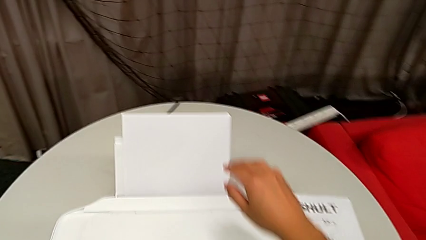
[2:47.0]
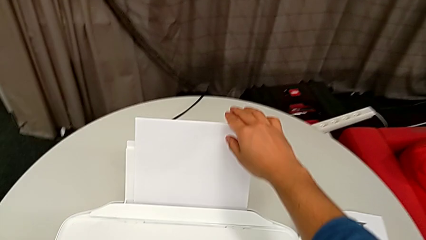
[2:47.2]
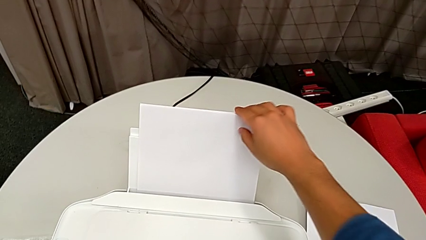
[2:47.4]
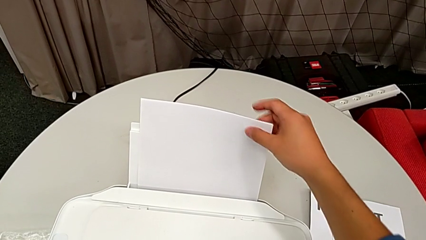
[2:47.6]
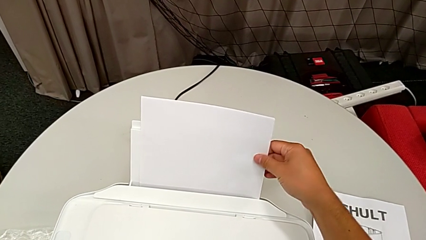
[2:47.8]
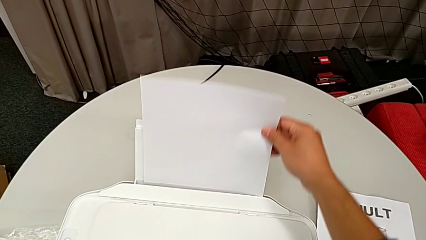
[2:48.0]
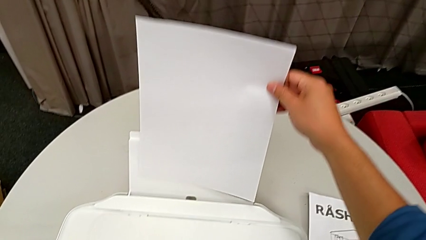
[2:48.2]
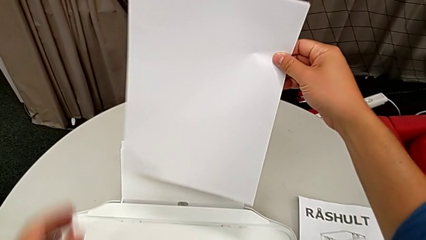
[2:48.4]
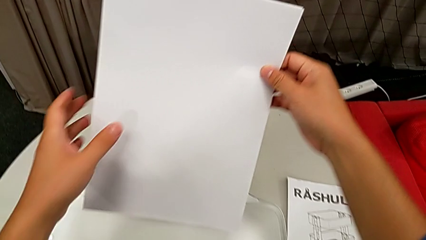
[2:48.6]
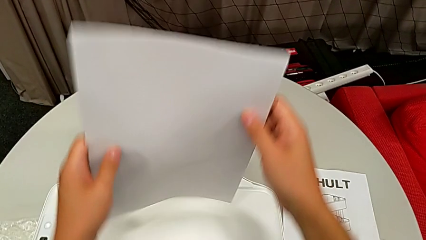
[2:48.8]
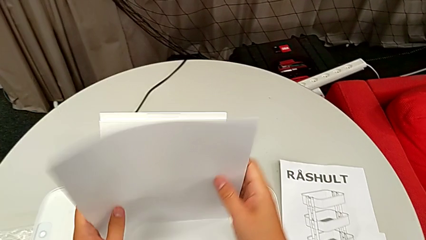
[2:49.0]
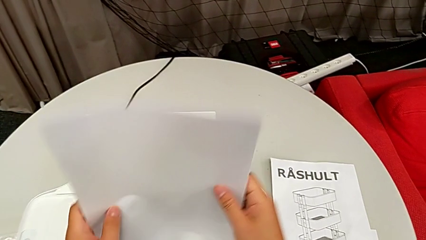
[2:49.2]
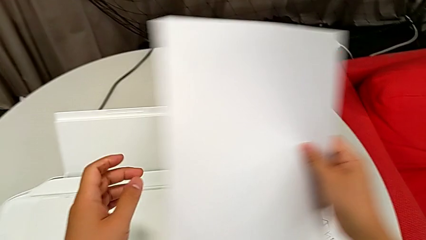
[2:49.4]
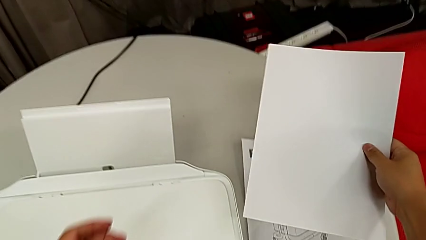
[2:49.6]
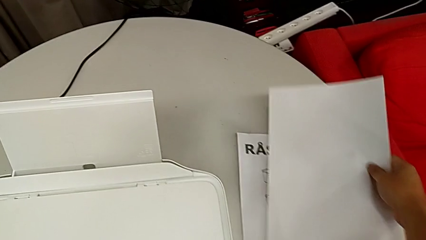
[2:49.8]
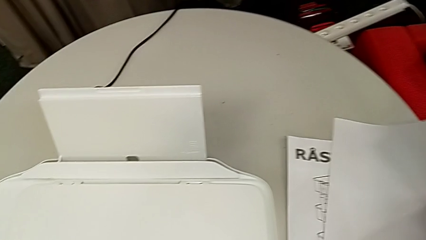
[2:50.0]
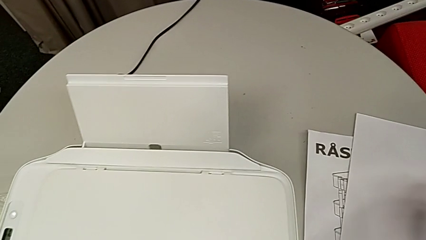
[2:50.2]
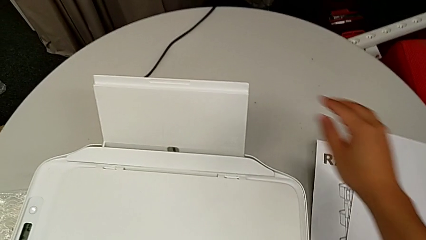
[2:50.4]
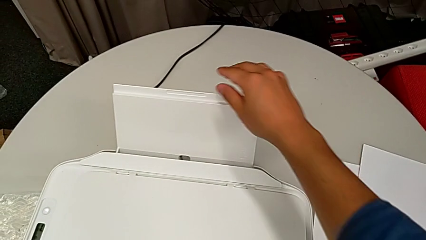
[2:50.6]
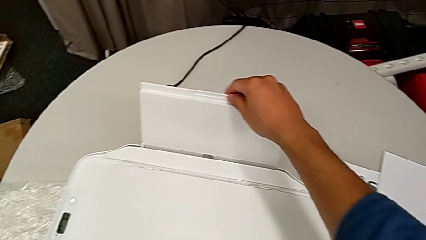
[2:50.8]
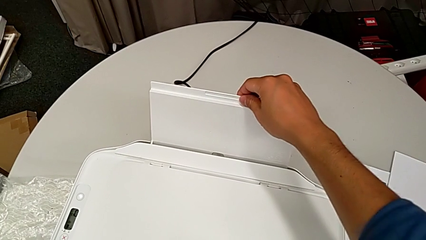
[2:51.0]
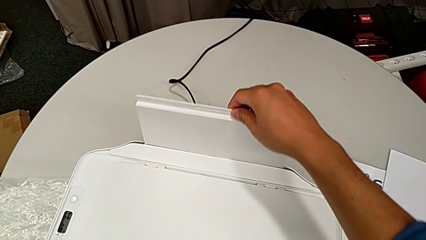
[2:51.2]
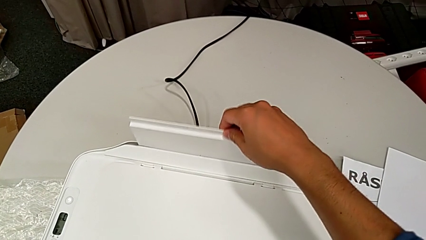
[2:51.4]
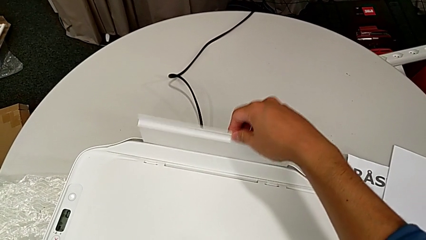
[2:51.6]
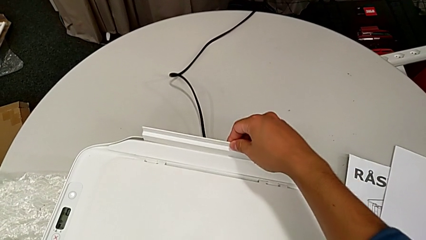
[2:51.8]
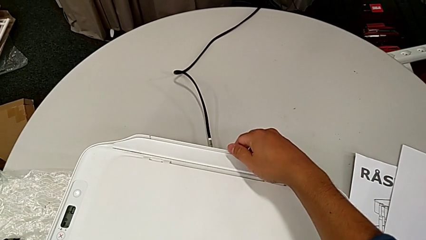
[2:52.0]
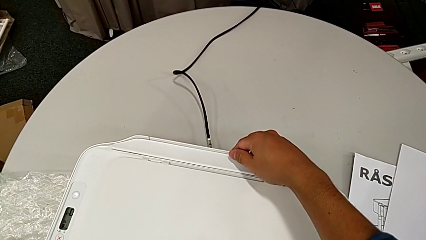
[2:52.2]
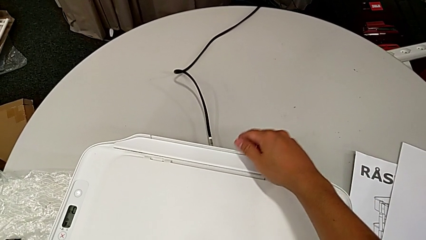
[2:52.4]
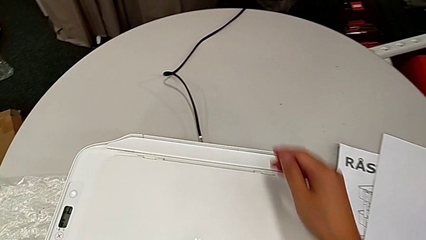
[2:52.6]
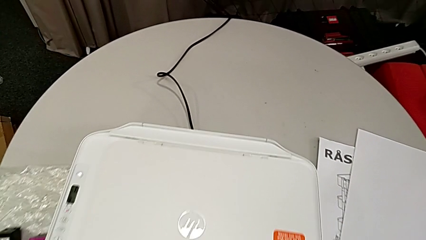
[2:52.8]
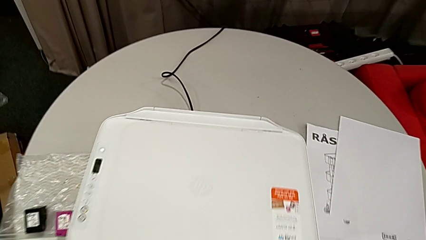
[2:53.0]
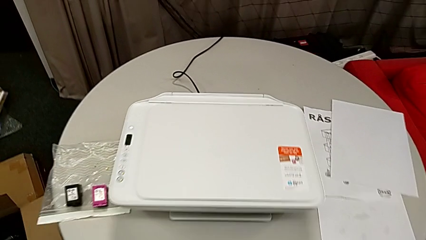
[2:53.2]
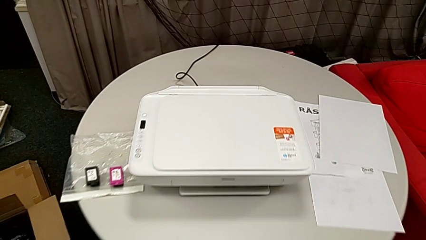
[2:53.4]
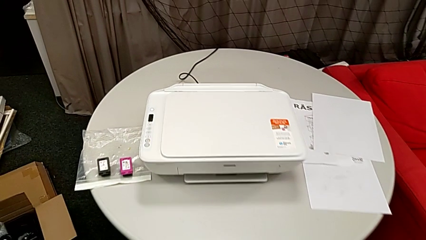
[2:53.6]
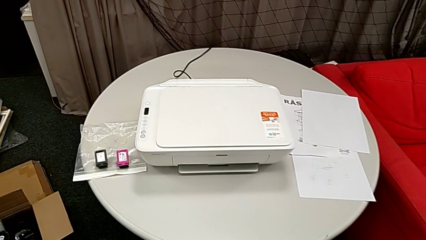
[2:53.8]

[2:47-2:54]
The instructor is closing the printer. They grab the paper stack, place it and close the paper tray.
